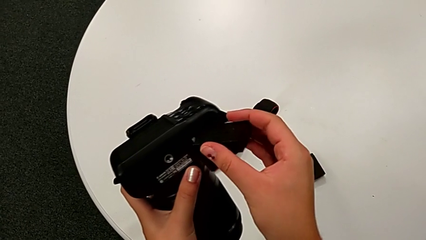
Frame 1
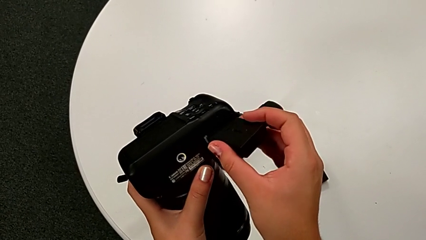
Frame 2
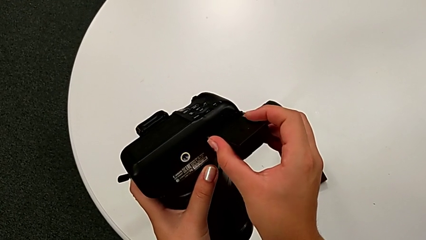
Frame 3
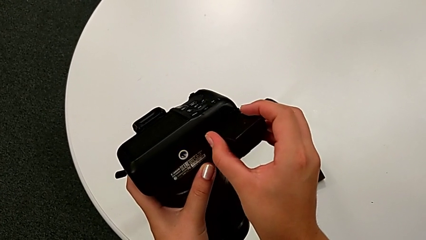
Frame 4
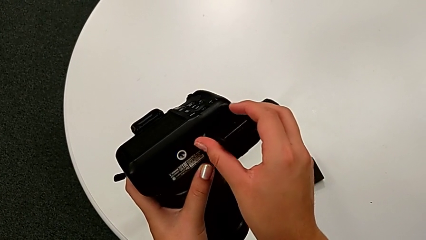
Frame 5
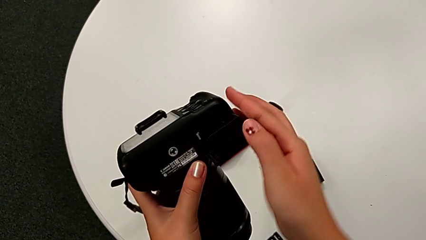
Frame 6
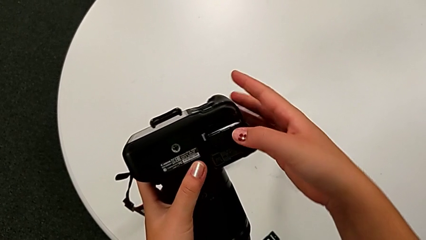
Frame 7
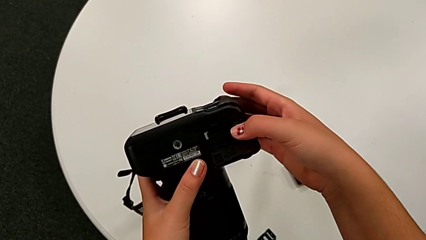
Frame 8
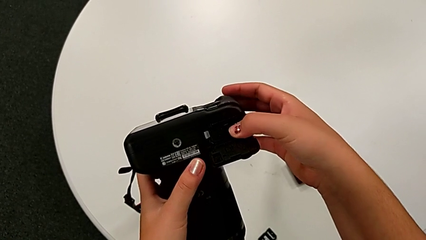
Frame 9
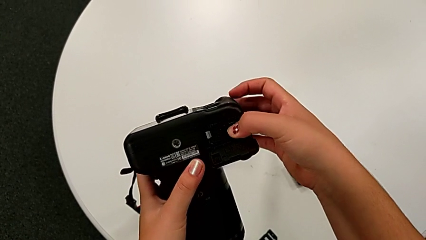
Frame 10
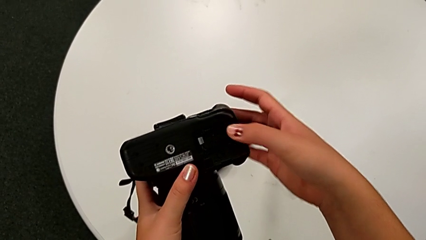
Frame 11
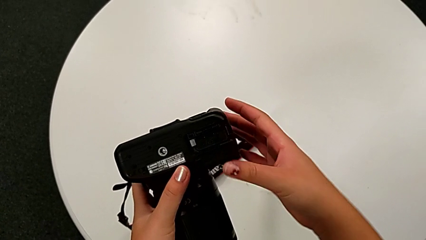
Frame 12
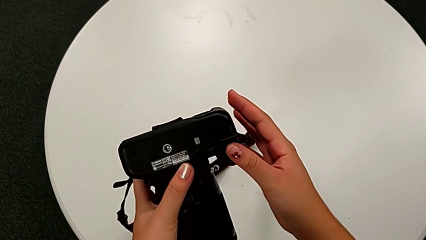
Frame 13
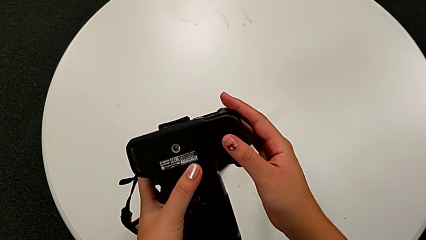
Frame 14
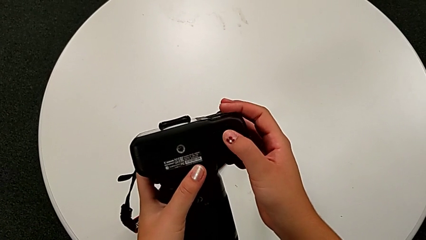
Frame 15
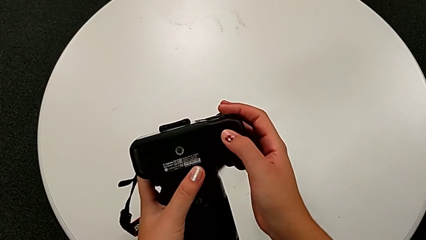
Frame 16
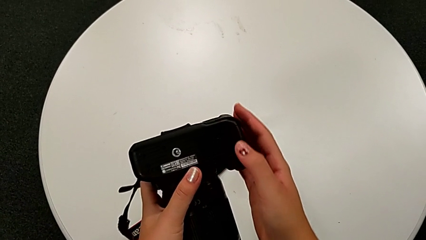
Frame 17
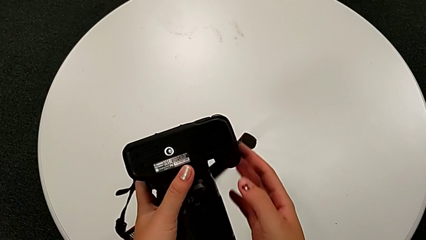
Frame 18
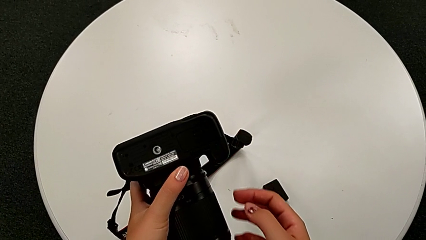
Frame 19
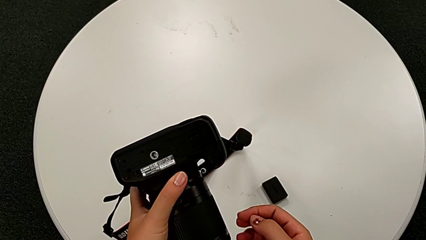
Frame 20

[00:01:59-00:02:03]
The camera wearer is exchanging the battery. They insert the new battery and close the battery door.

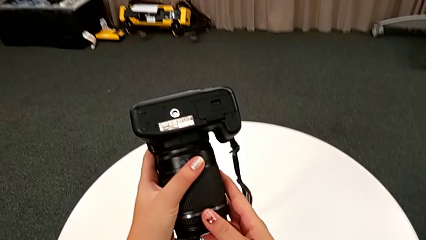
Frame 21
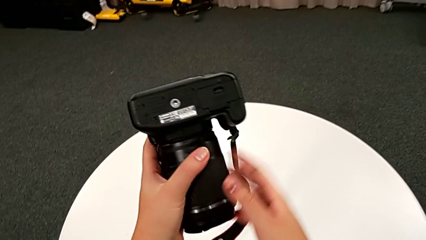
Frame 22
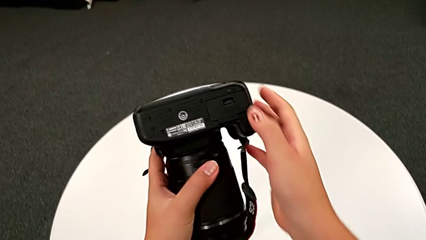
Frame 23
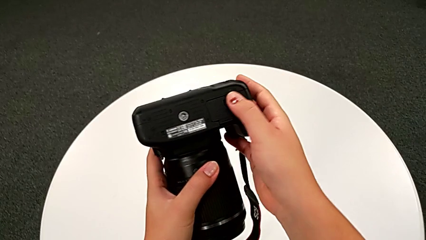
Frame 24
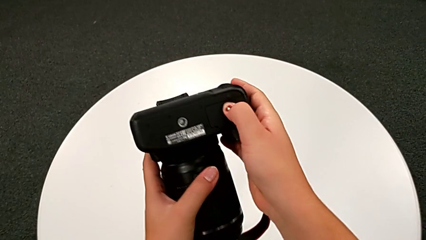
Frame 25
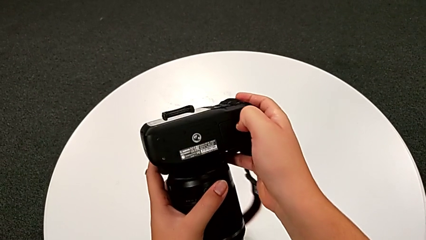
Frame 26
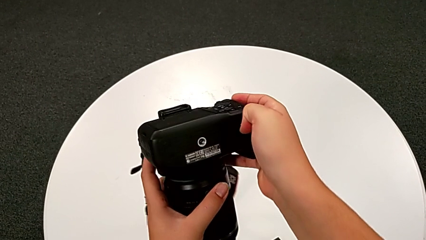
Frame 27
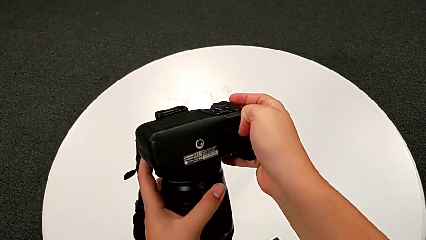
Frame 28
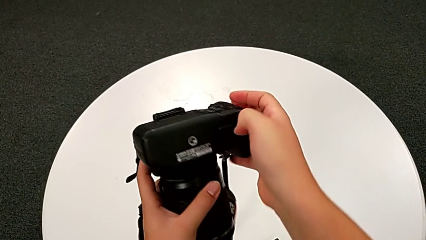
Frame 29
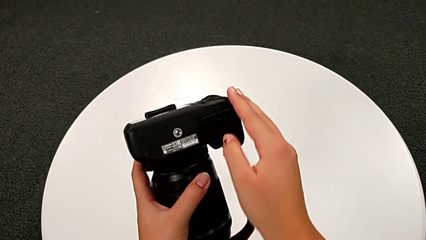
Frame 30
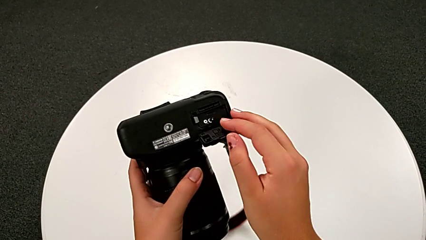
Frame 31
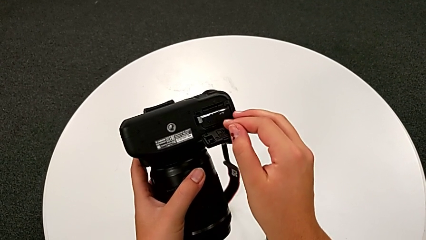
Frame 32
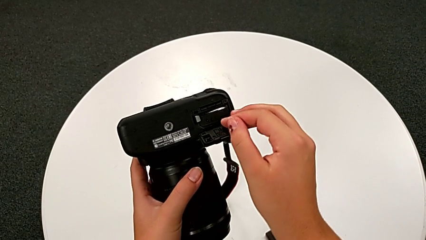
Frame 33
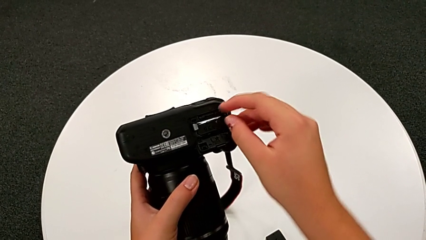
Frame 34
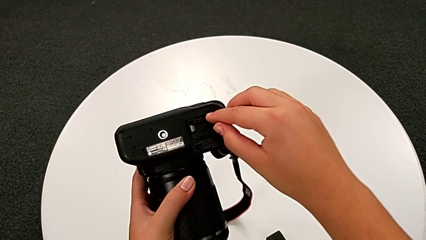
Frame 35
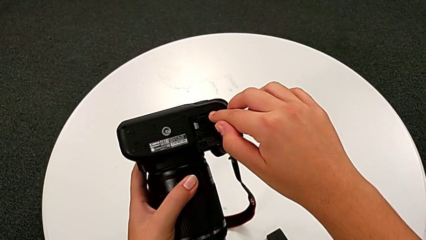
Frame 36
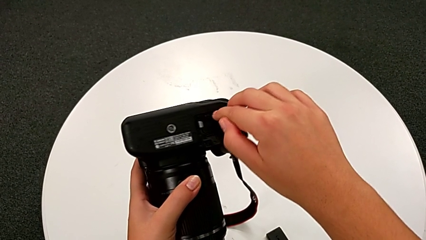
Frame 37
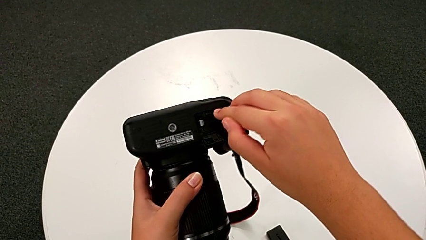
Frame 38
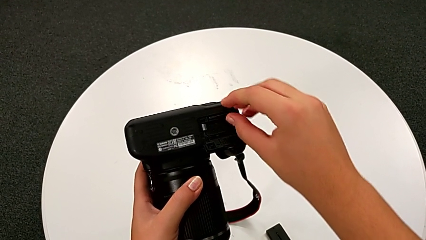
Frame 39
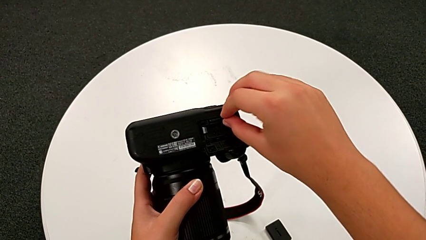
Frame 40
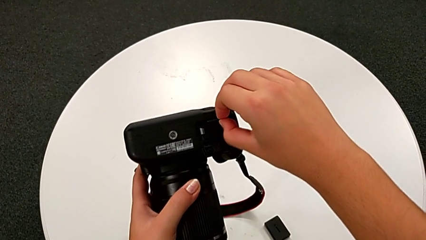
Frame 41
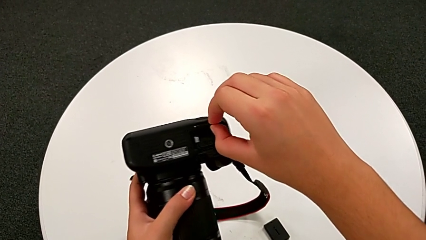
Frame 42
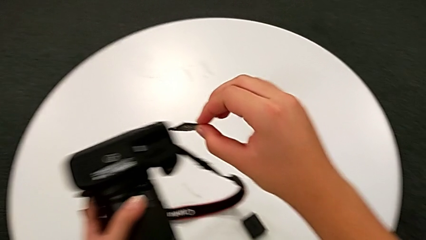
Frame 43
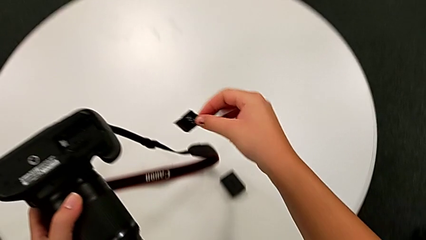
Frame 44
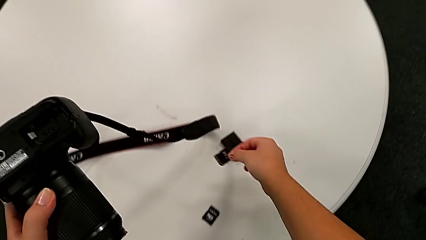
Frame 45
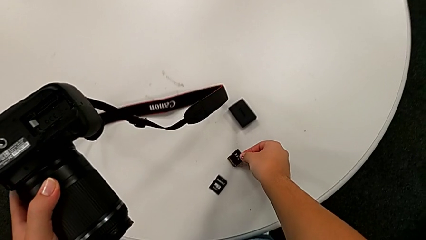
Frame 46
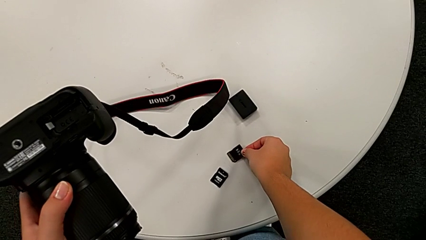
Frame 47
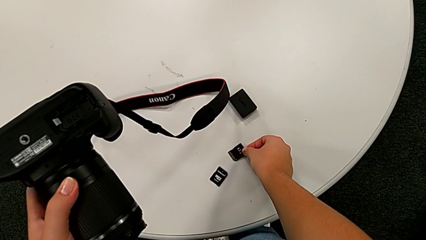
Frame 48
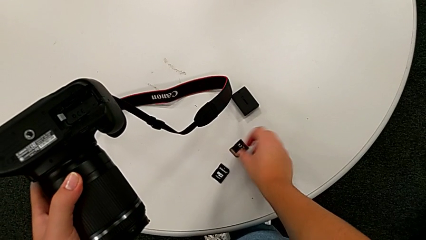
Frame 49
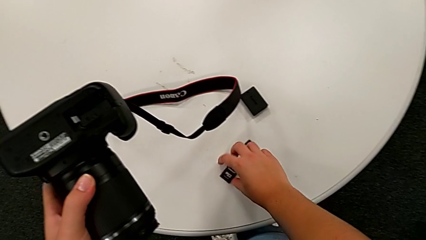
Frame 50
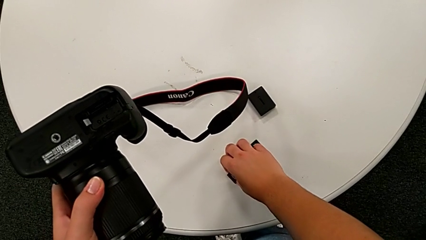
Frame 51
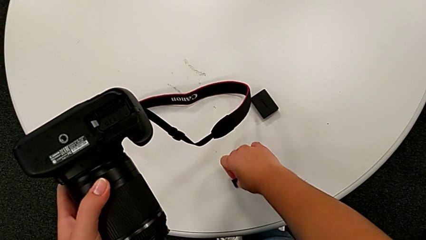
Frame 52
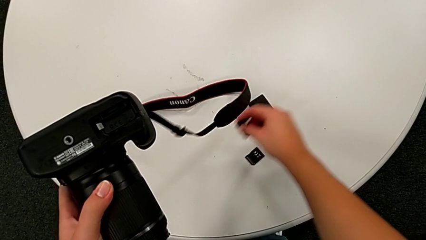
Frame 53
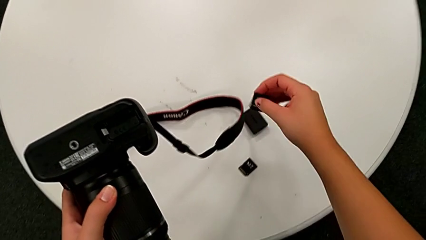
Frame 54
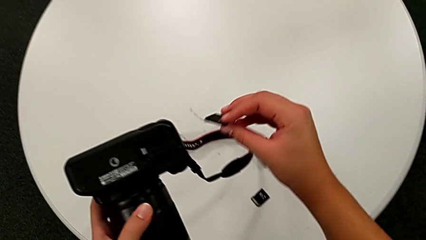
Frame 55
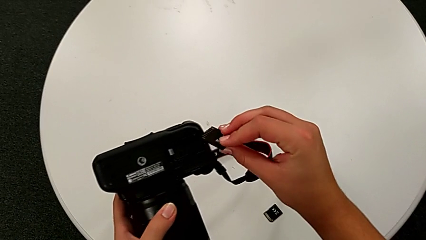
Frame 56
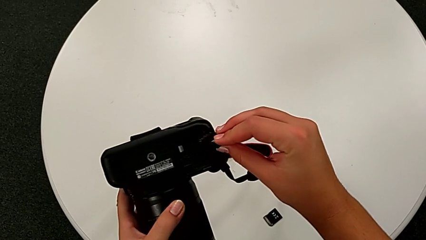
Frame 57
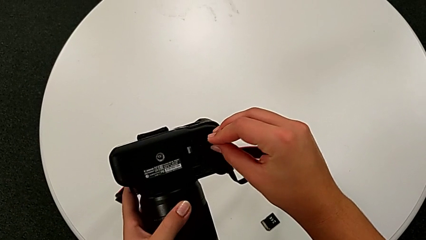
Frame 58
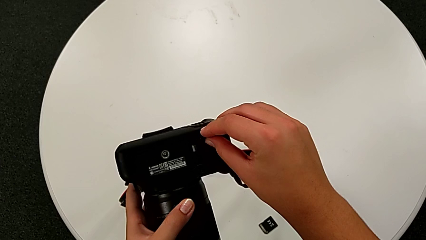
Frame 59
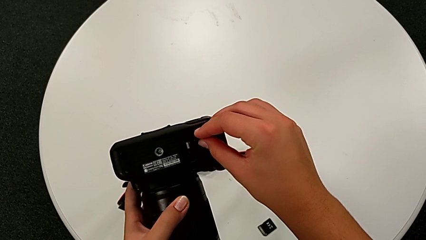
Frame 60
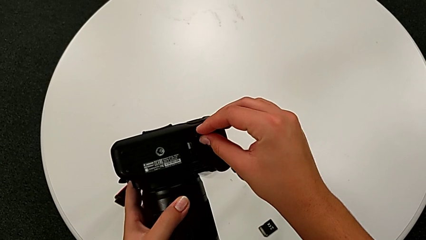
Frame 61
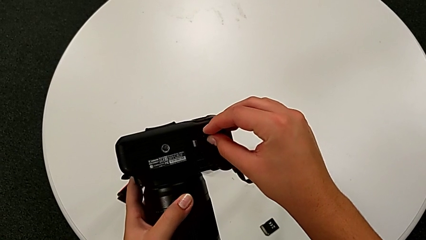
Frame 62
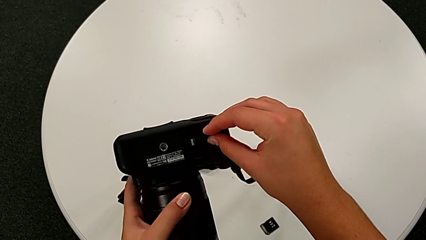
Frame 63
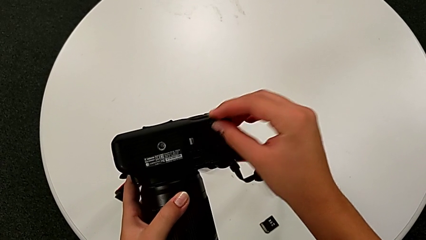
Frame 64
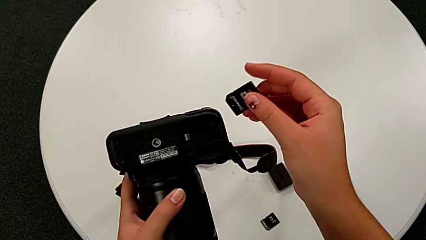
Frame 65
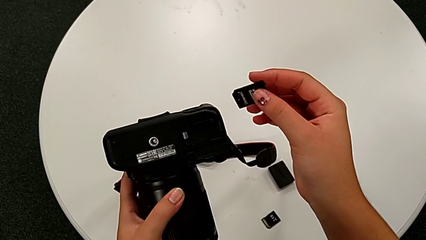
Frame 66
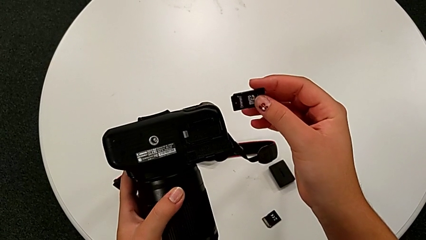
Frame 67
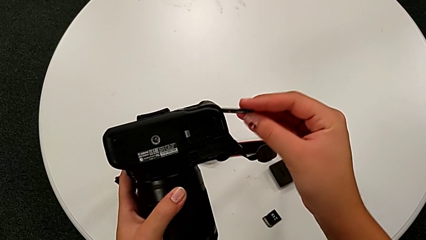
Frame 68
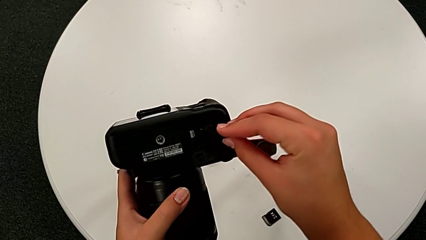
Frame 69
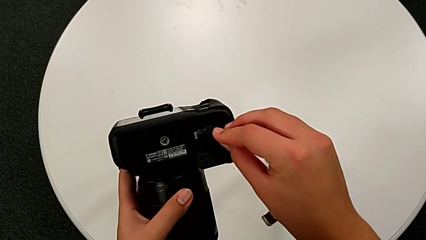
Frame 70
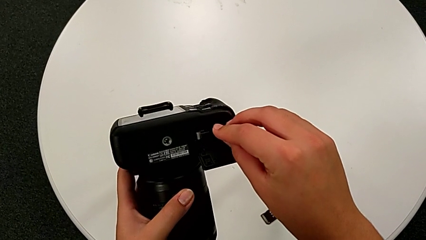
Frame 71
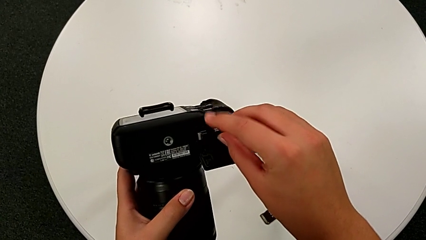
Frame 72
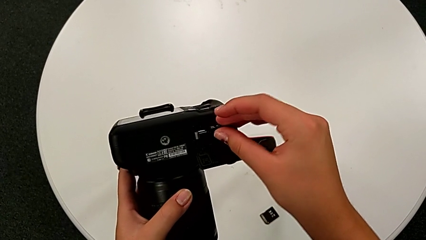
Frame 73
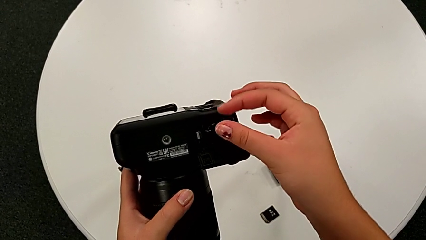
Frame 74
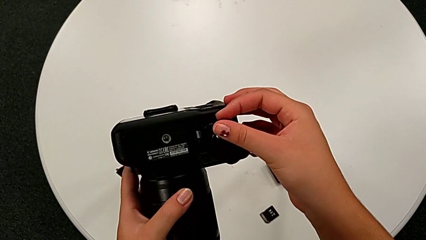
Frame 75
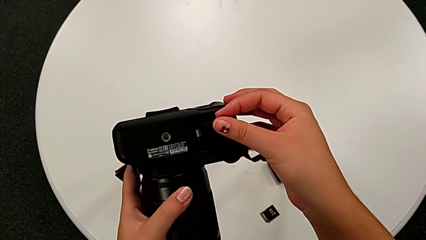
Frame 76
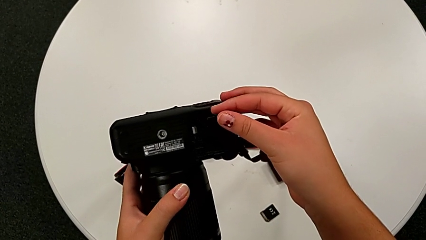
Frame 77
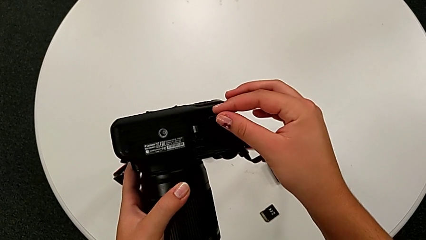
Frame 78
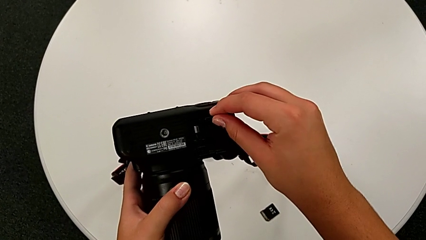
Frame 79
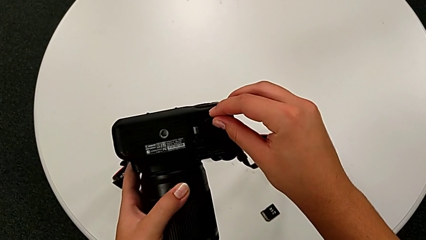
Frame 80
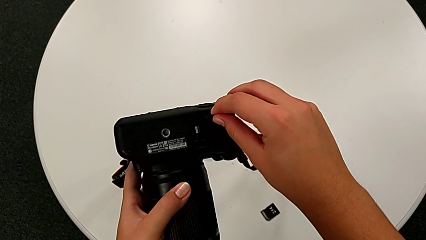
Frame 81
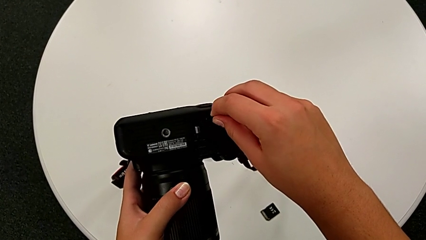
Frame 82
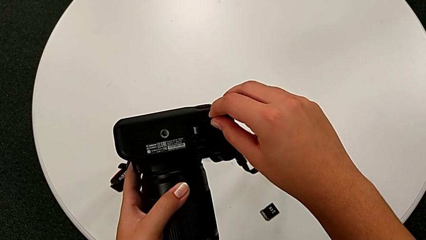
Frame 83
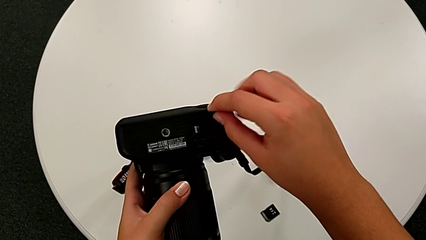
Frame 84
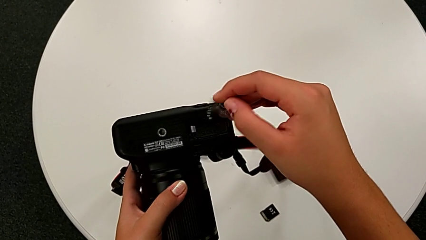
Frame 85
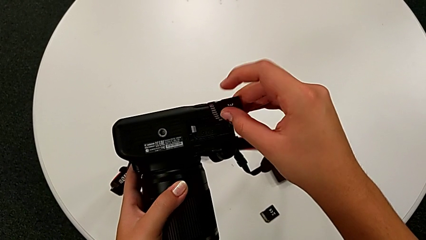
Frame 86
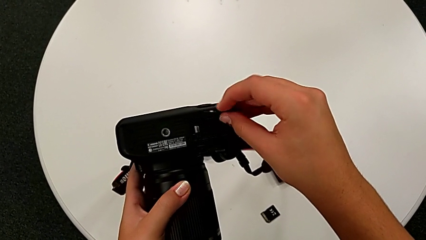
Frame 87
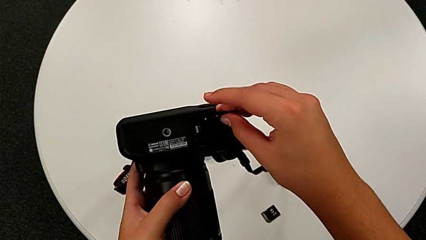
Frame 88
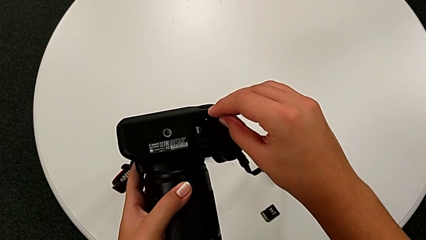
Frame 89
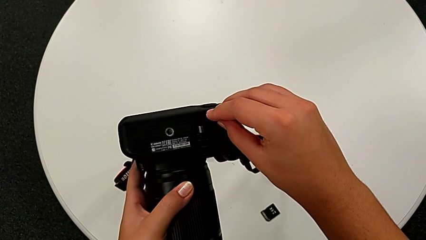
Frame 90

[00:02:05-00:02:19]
The camera wearer is exchanging the SD card. They open the battery door, press the SD card, withdraw it, place the old SD card, grab the new SD card, wrongly insert it, withdraw the SD card, insert it and flip it.
